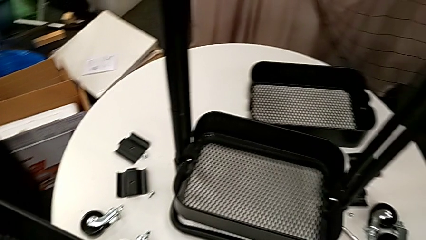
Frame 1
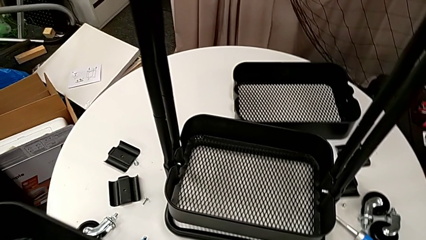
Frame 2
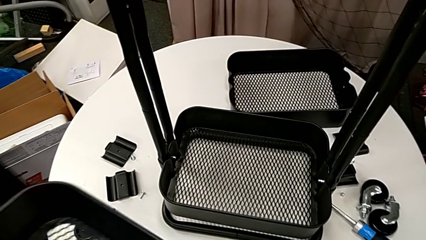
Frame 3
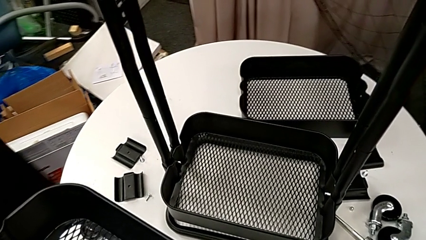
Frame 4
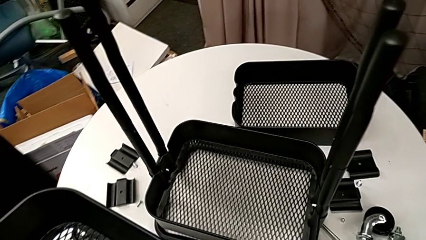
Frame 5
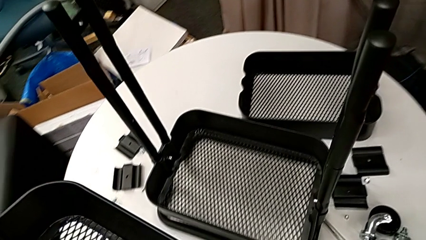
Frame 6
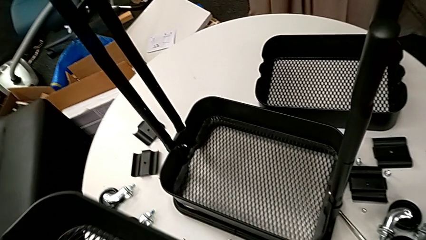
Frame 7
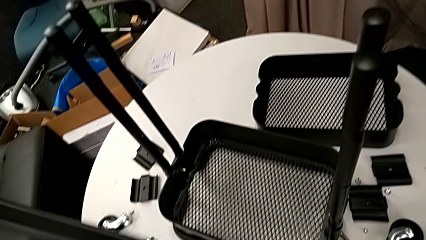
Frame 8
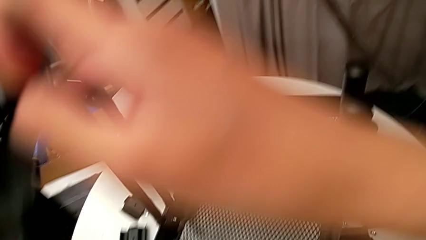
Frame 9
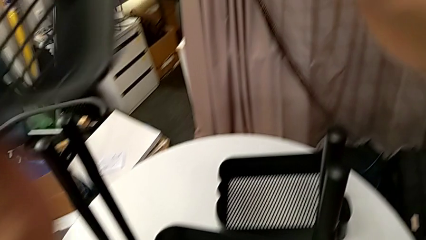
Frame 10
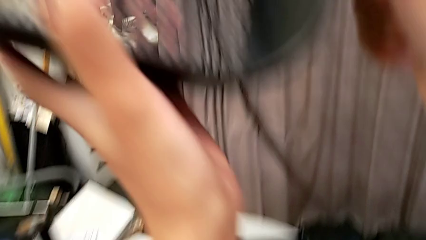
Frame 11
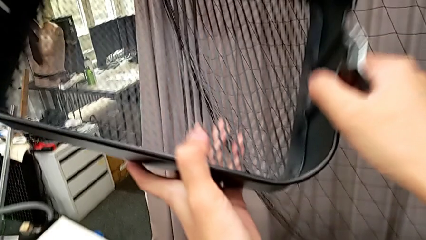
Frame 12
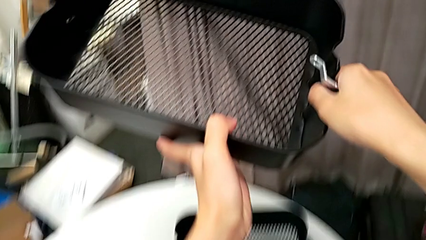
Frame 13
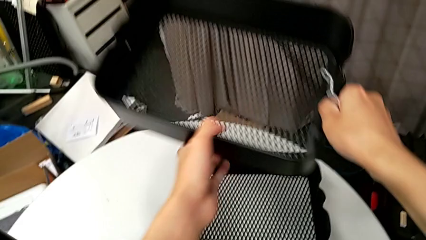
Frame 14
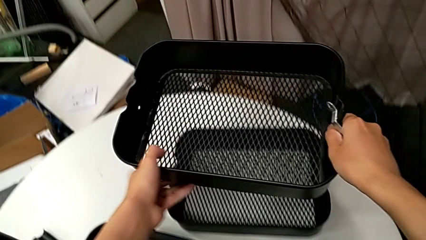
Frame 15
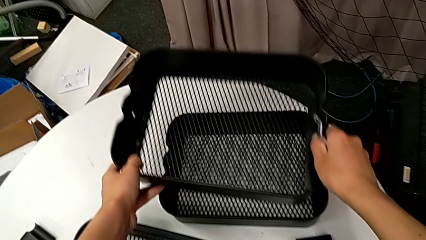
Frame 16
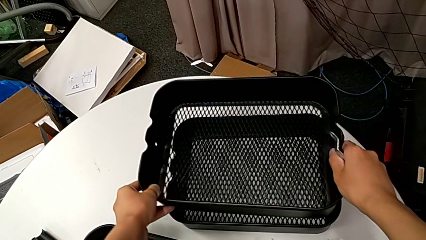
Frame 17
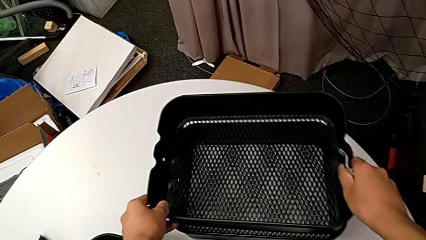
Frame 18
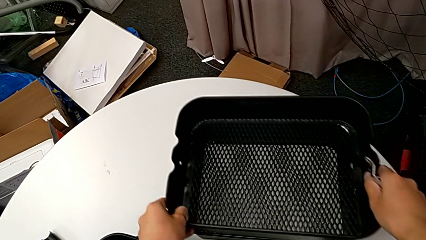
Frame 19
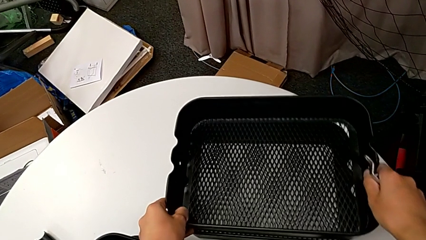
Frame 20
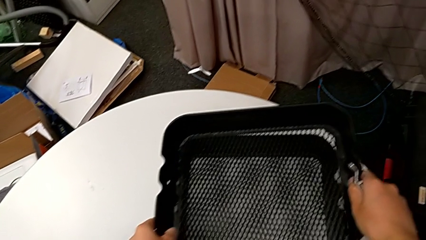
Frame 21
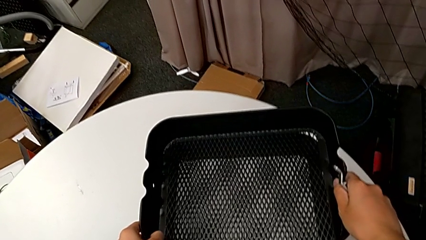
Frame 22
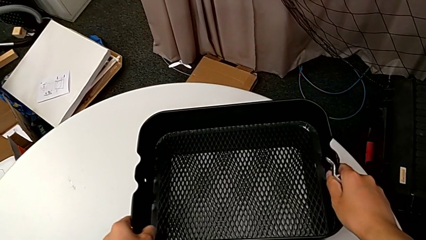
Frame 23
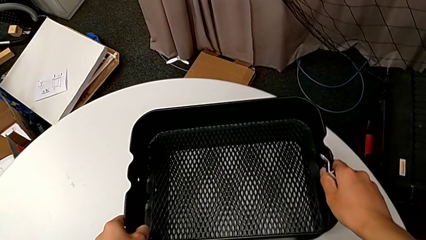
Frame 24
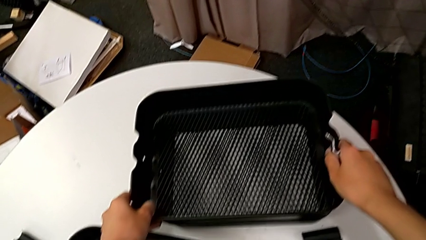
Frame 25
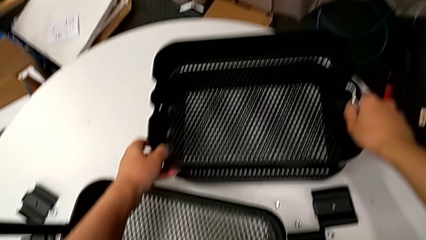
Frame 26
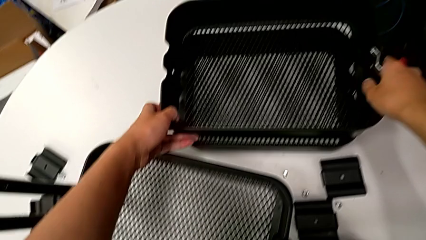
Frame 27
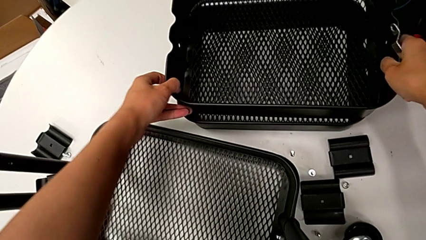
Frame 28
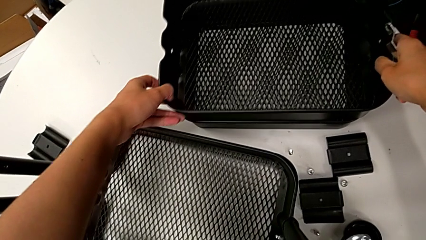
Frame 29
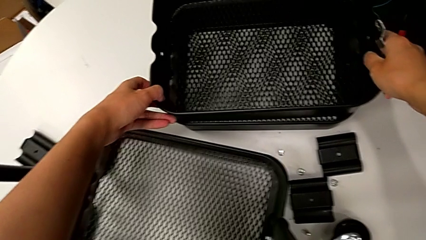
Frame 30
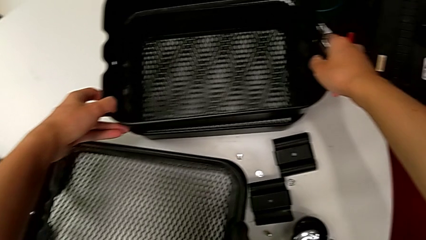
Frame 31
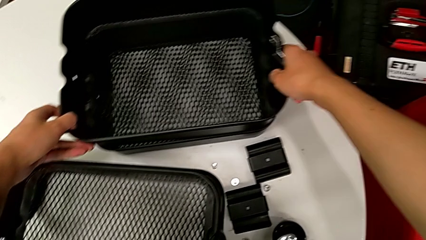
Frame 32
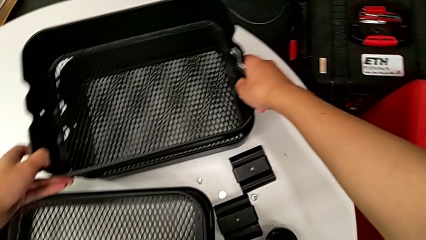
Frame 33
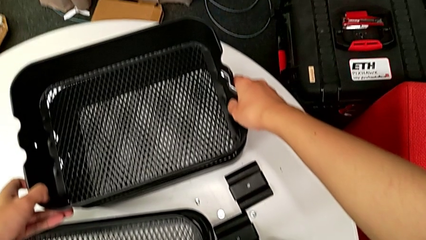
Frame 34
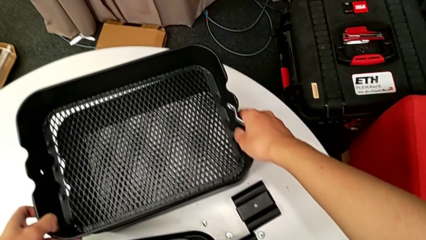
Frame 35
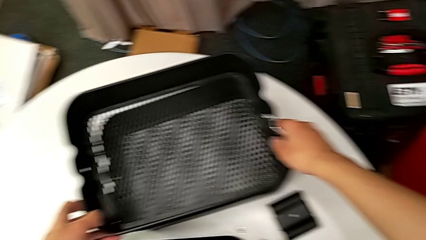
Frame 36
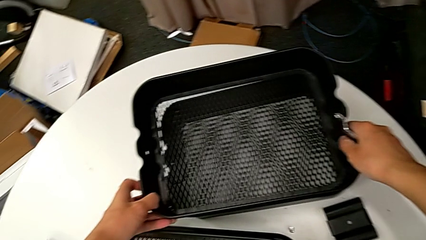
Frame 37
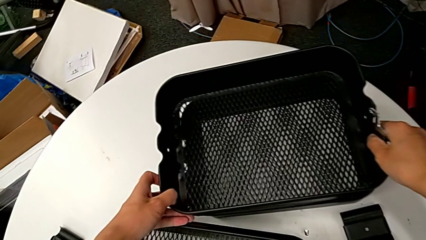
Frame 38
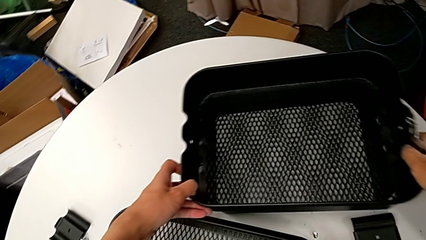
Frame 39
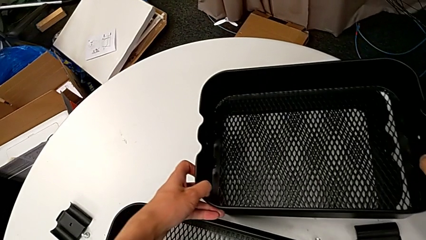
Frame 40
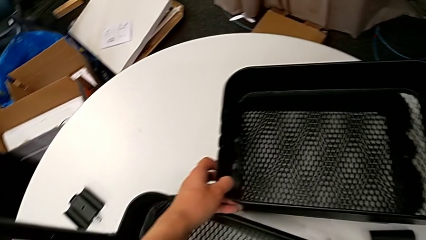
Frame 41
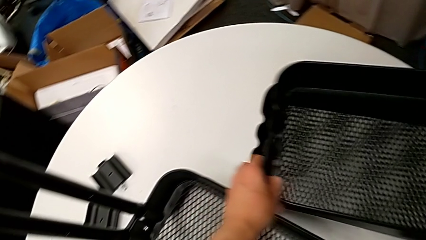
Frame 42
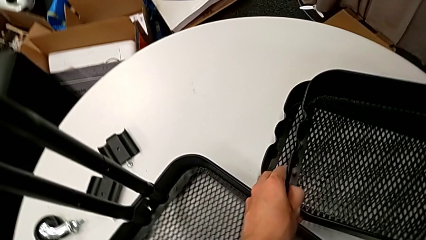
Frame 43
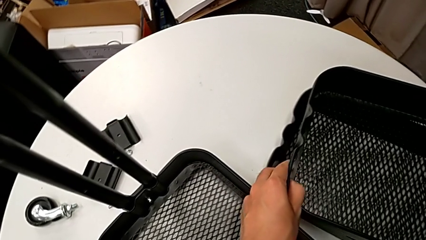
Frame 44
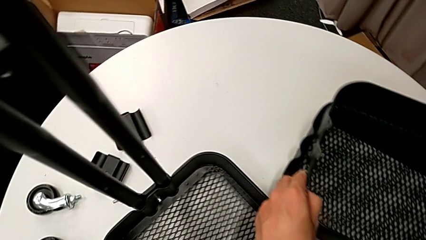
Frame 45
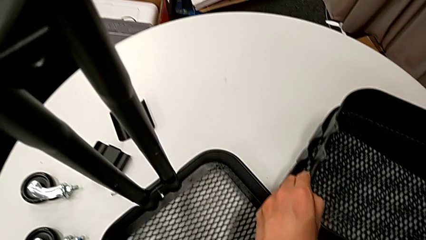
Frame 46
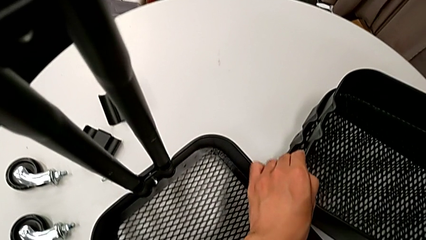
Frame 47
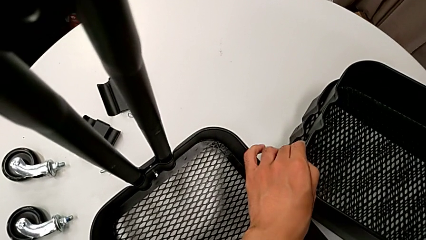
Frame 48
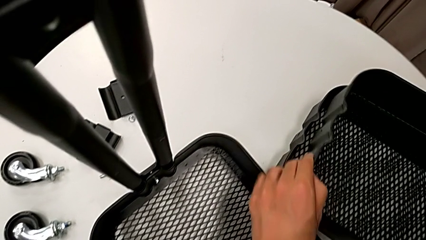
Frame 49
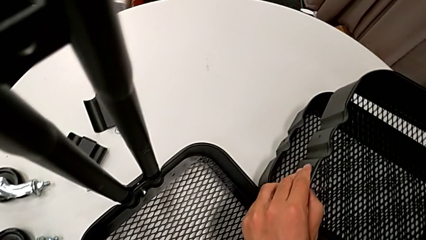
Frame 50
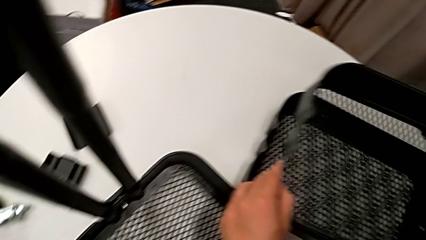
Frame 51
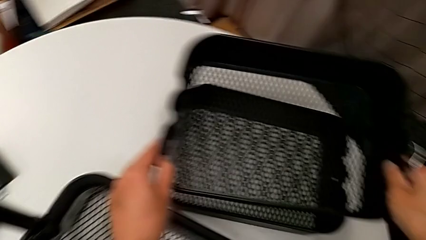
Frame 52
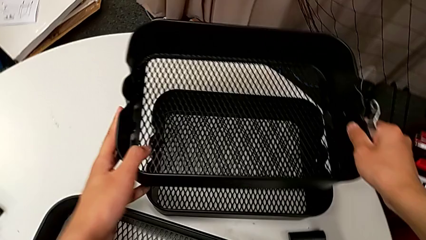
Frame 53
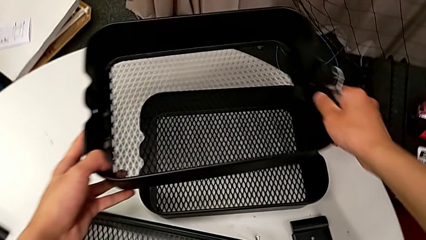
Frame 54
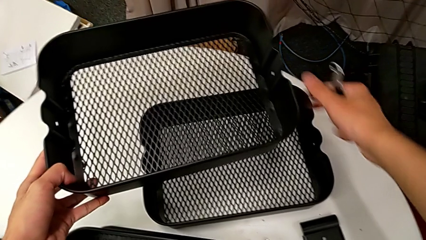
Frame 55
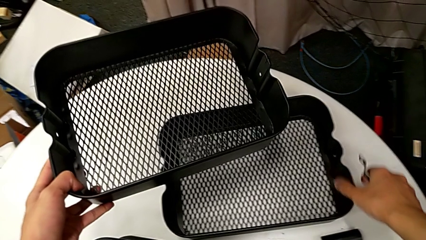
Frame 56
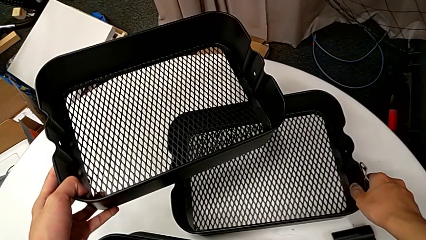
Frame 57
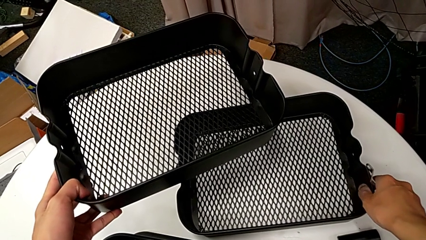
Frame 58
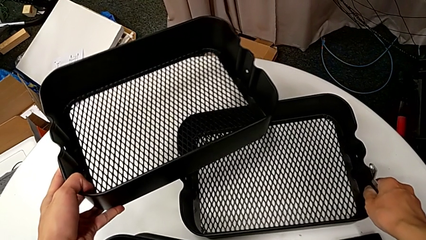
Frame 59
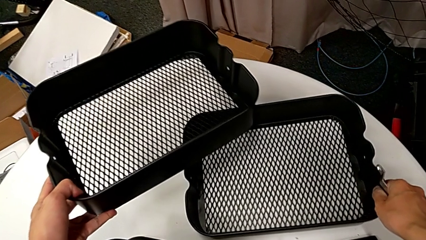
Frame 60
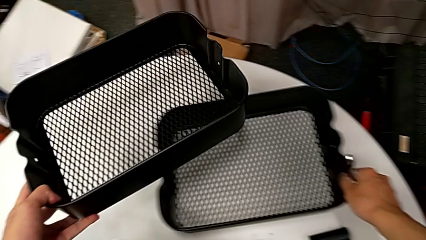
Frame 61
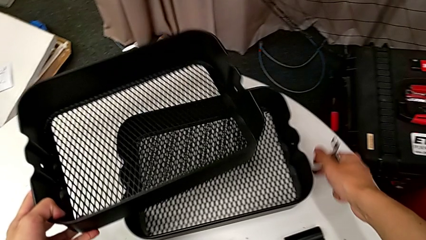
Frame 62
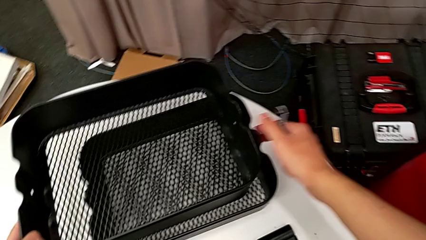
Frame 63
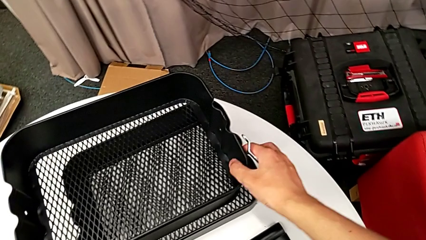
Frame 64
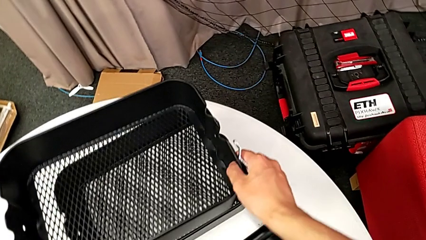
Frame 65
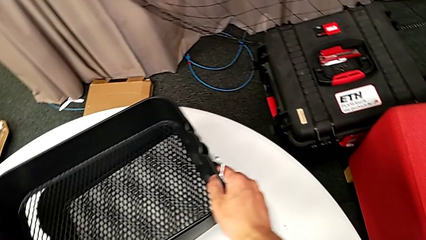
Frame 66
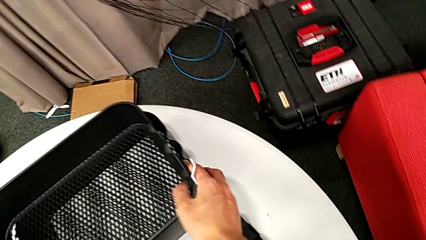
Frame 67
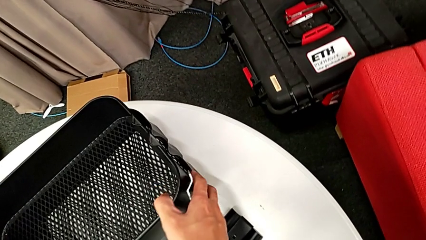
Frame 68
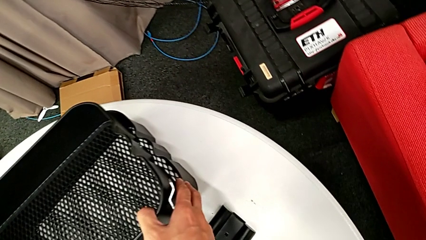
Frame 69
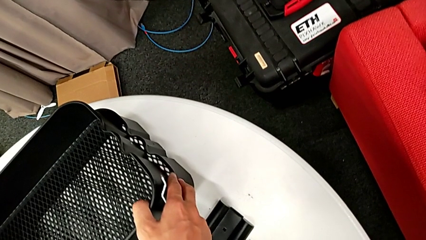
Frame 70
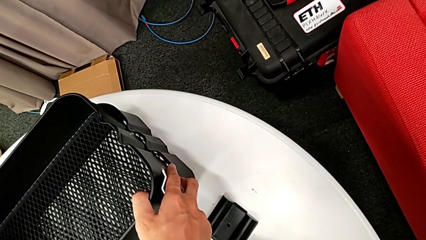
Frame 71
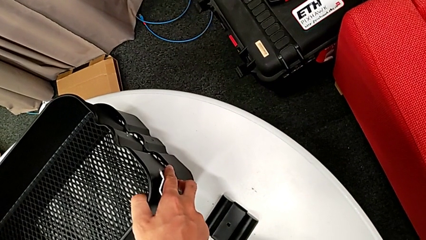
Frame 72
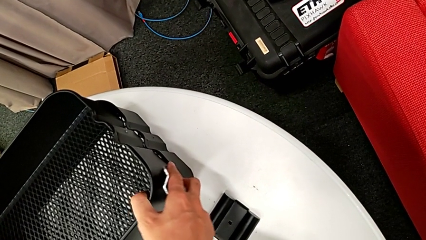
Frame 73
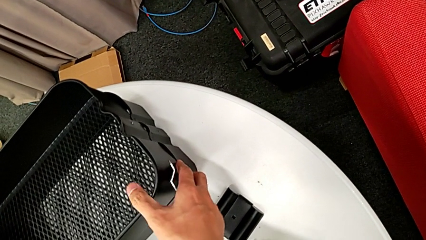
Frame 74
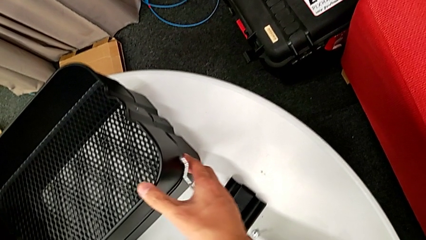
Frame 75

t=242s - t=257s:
The camera wearer is disassembling the middle grid tray of the rolling cart. They place the middle grid tray, slide the top grid tray and place the middle grid tray.

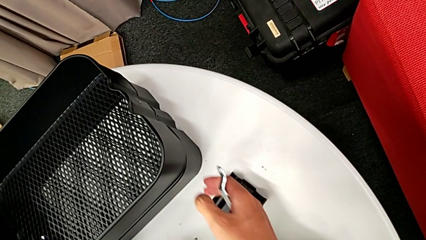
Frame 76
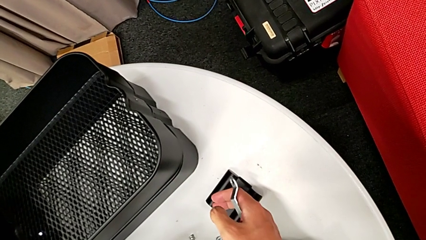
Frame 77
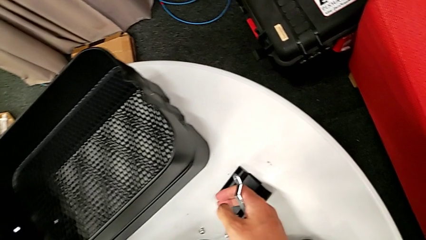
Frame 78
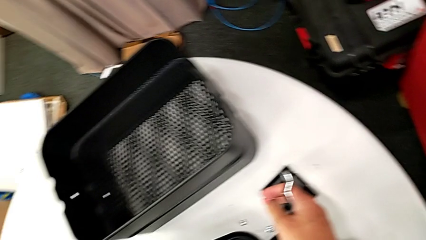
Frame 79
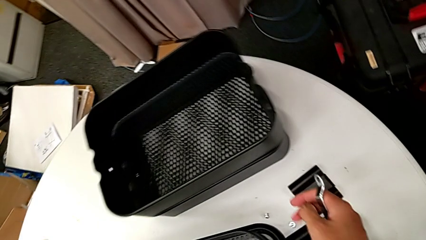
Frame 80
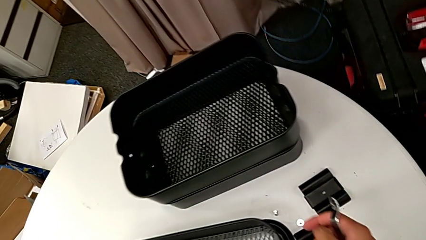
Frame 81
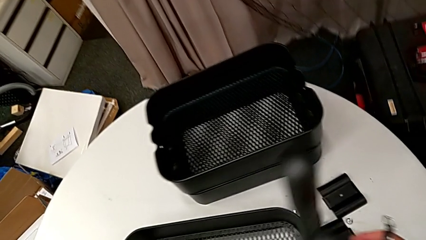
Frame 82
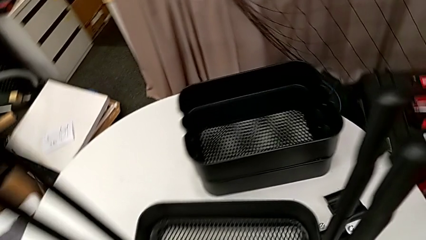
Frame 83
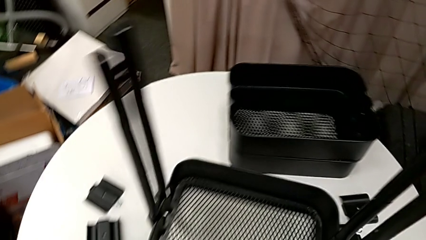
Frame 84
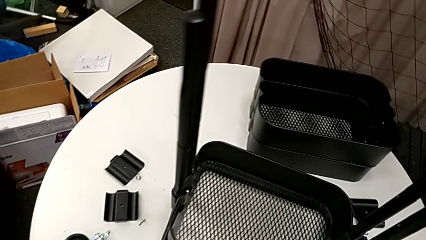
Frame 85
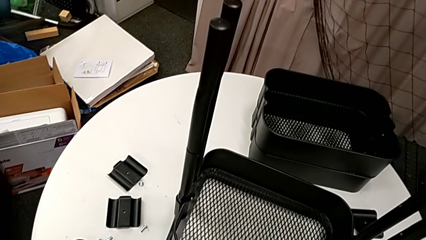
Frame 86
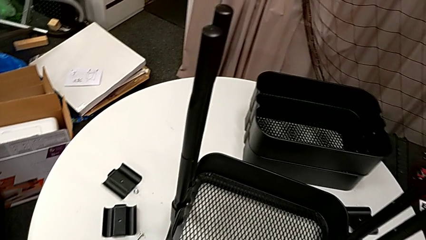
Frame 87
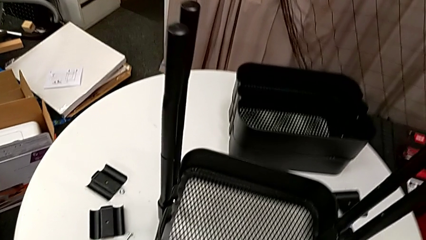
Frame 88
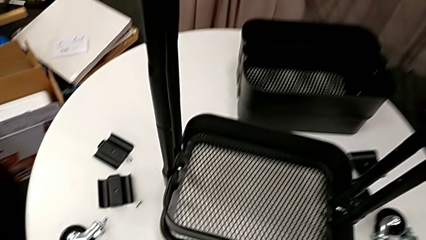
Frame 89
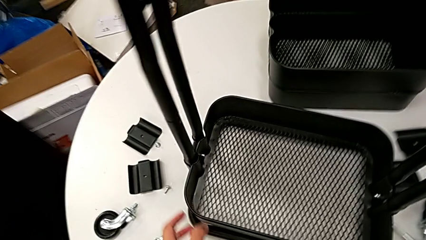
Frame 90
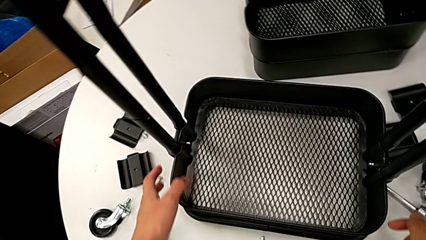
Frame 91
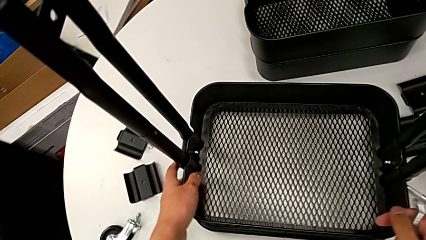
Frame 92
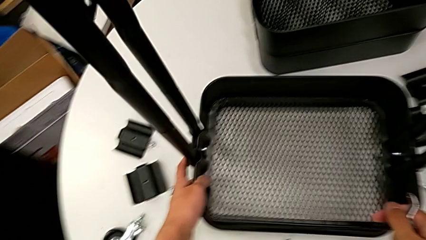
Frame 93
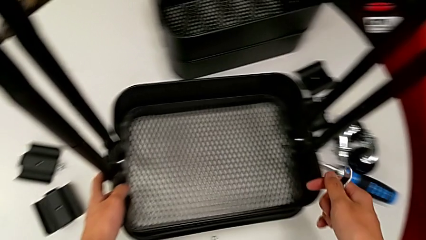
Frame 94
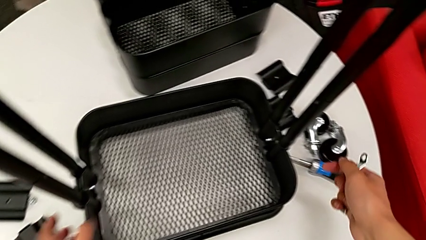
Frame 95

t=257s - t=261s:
The camera wearer is disassembling the bottom grid tray of the rolling cart. They approach the utility cart.
